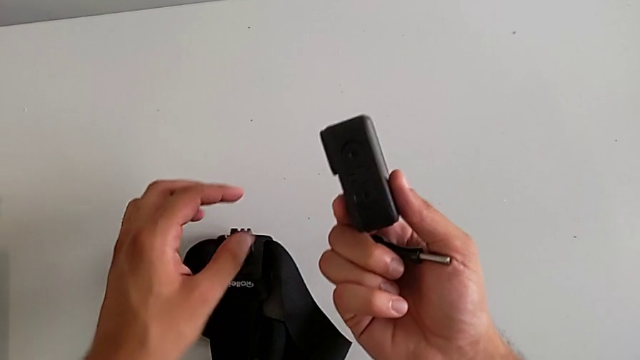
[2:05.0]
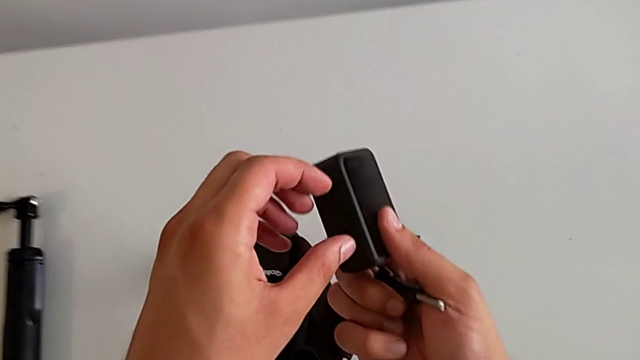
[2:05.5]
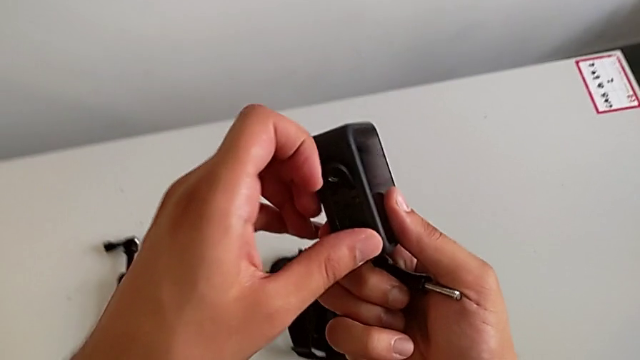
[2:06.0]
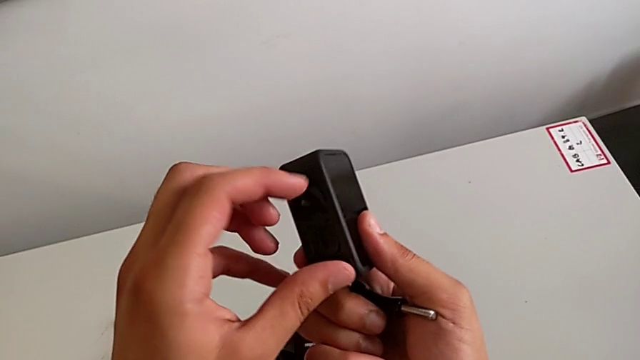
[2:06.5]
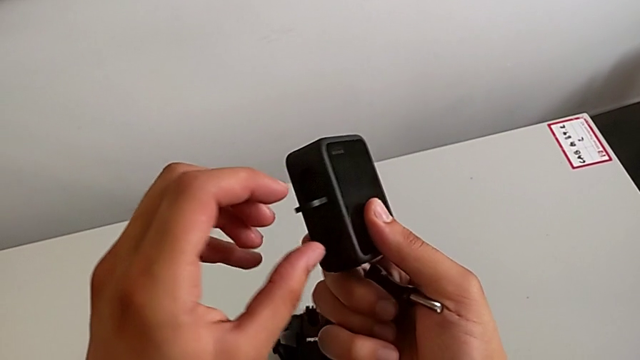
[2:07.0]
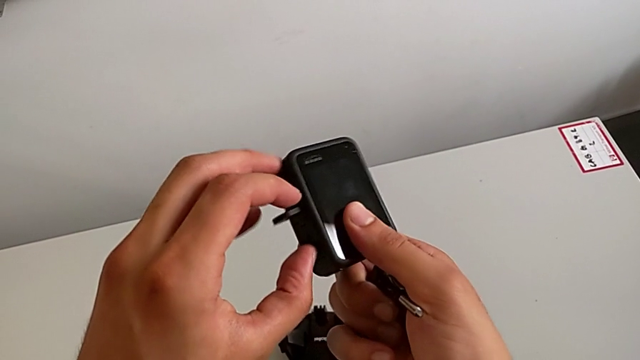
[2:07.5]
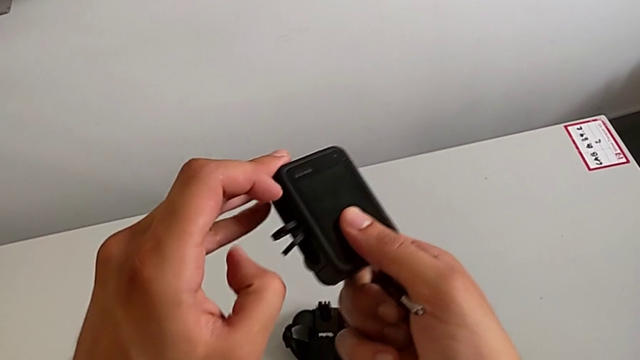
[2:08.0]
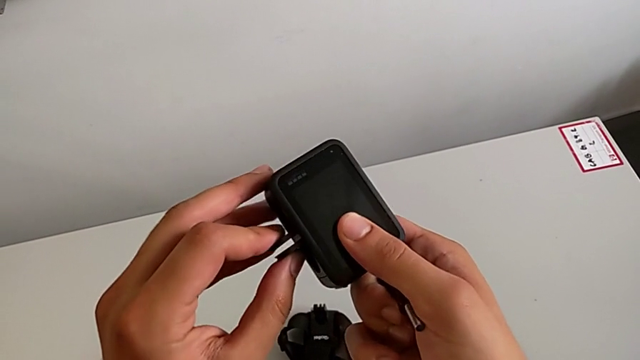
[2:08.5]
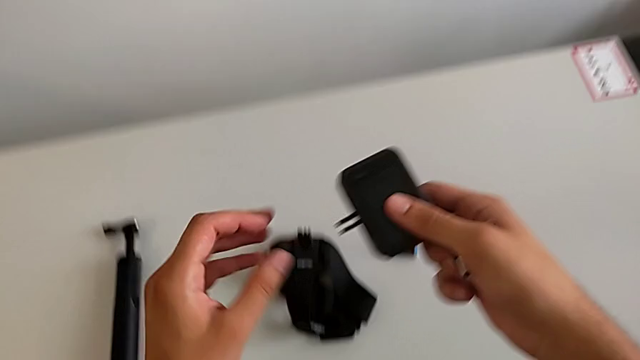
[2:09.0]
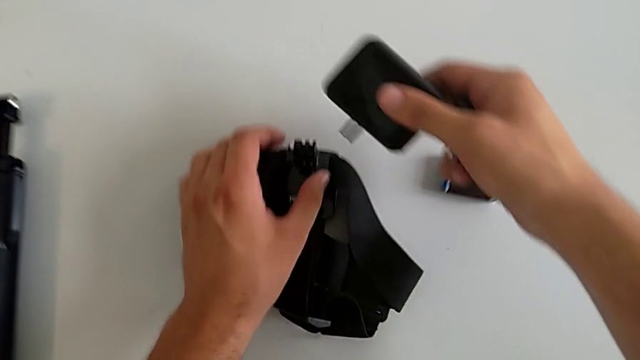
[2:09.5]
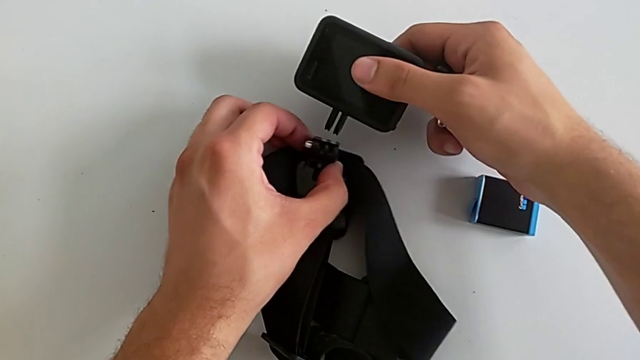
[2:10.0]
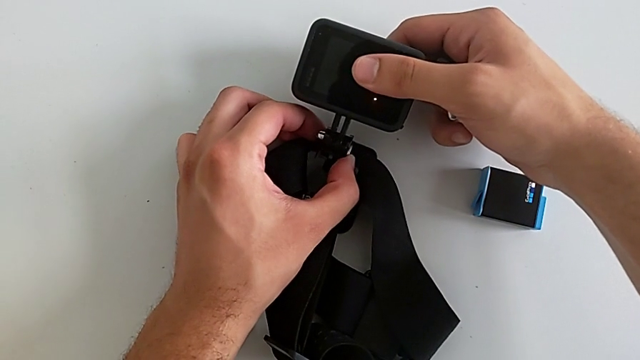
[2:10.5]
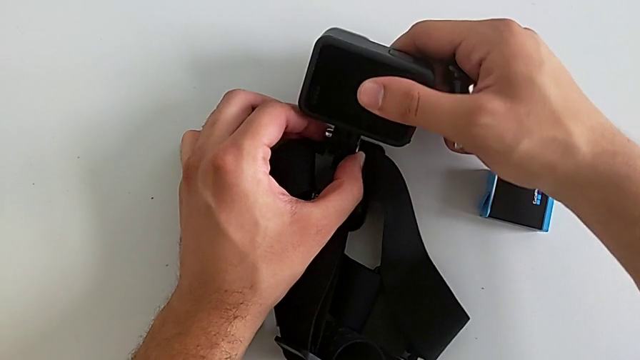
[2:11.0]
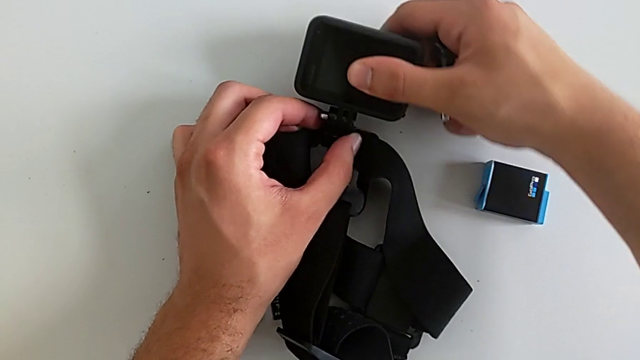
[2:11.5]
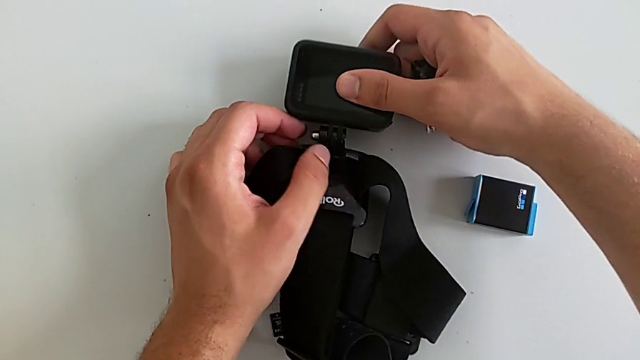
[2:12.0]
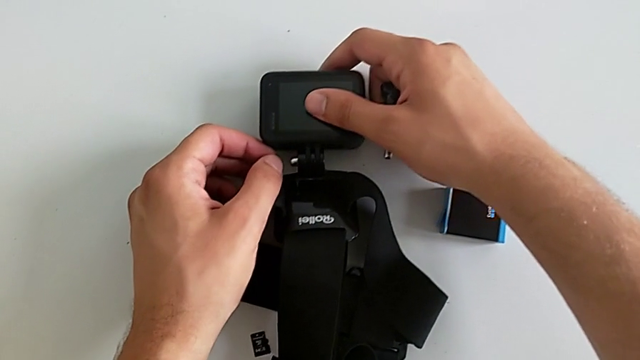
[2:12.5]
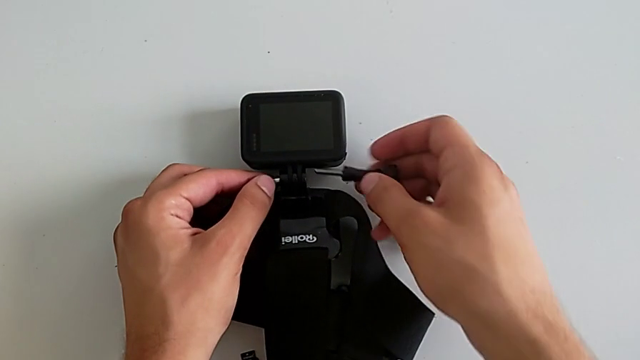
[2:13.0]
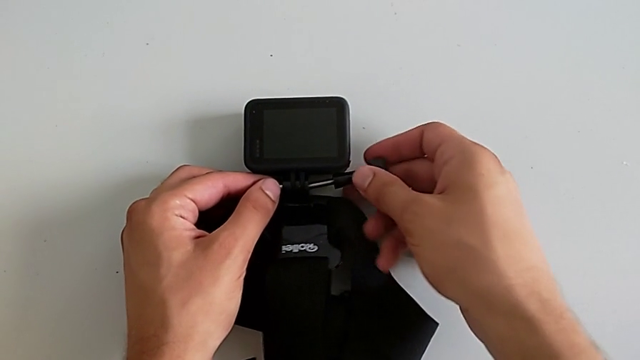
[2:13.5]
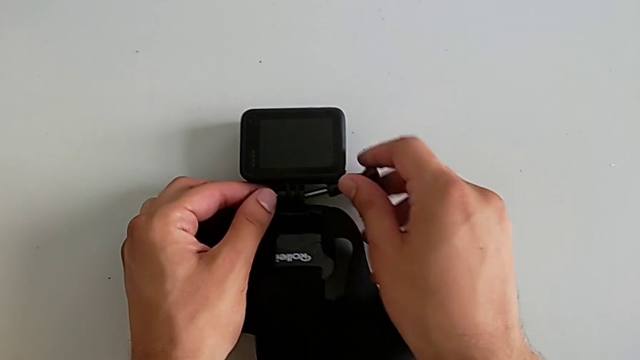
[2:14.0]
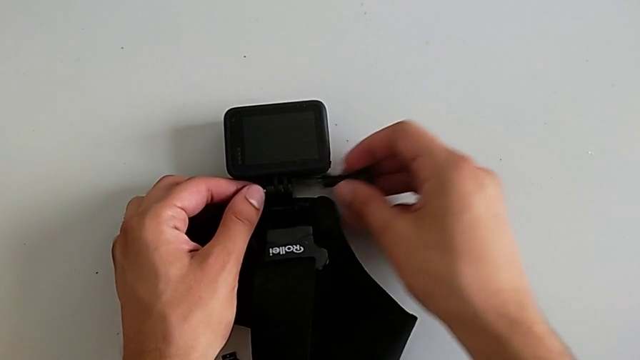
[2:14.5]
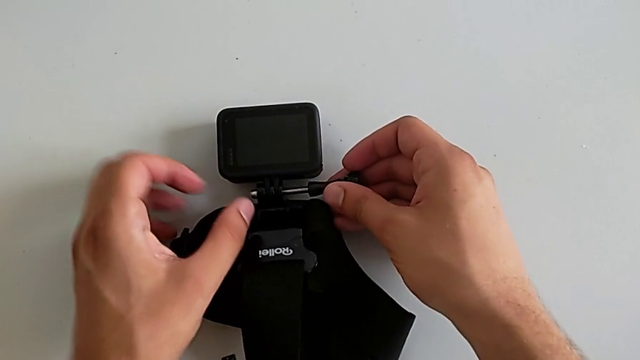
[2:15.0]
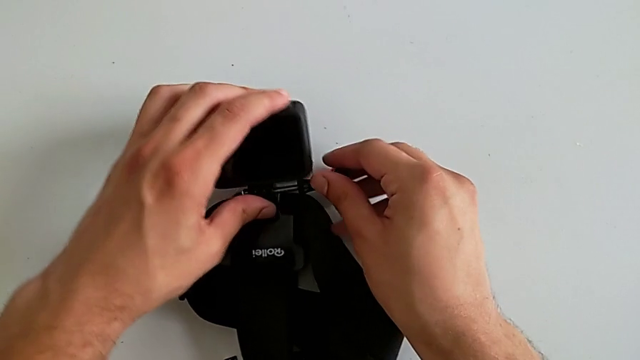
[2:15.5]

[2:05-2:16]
The camera wearer is mounting the strap onto the GoPro. They lift the GoPro, pull the mounting peg, grab the strap and insert the mounting peg twice.

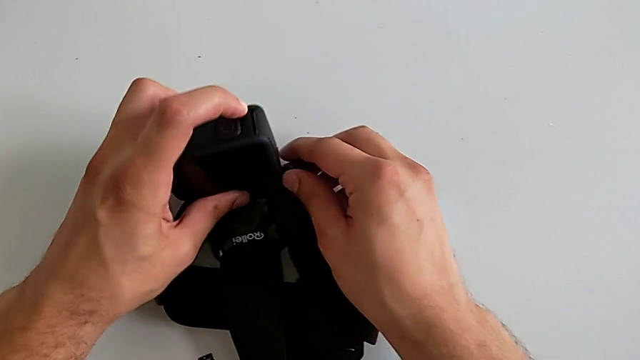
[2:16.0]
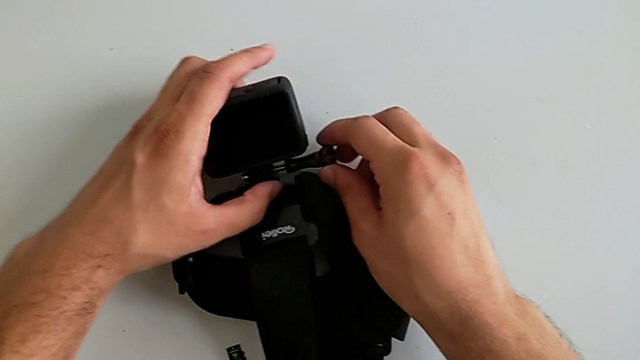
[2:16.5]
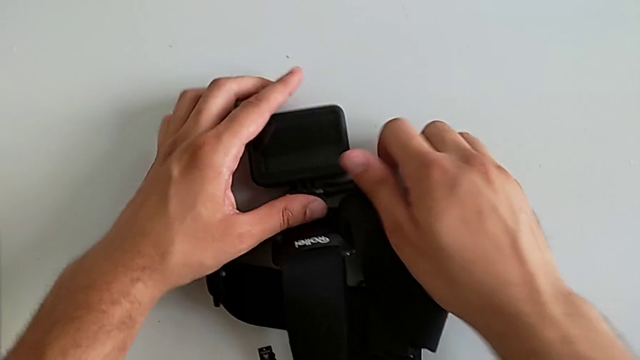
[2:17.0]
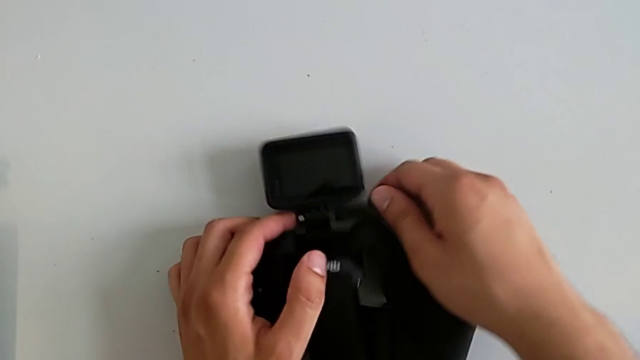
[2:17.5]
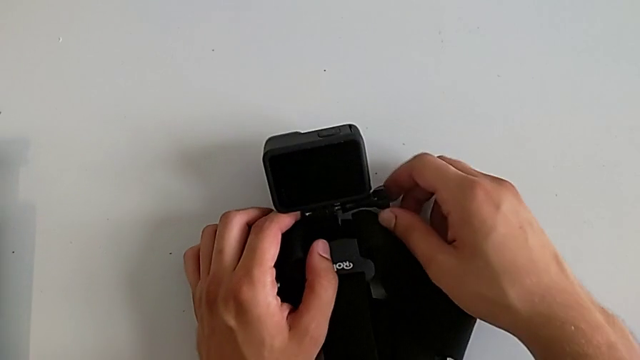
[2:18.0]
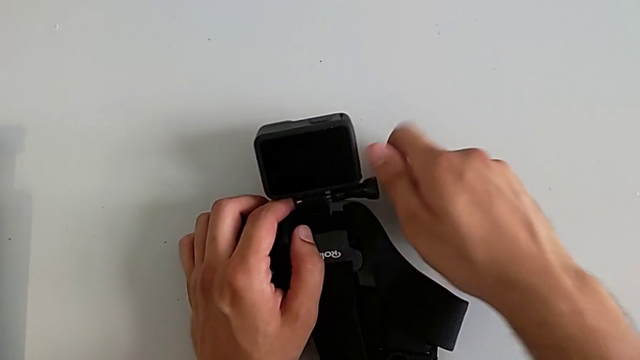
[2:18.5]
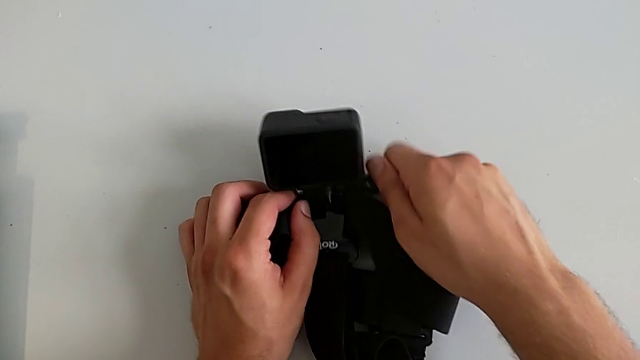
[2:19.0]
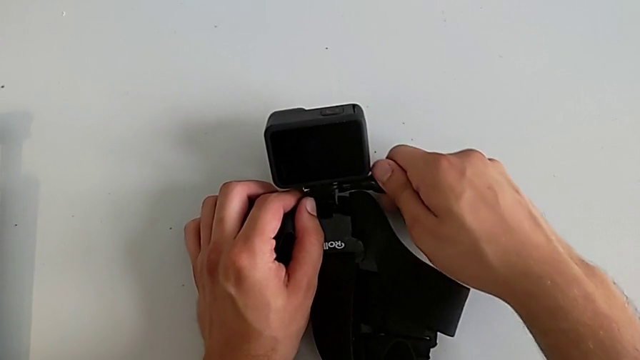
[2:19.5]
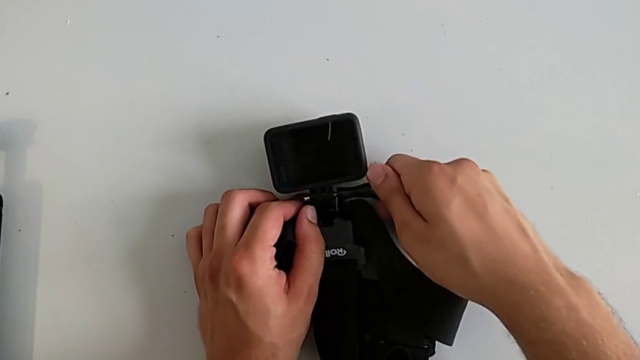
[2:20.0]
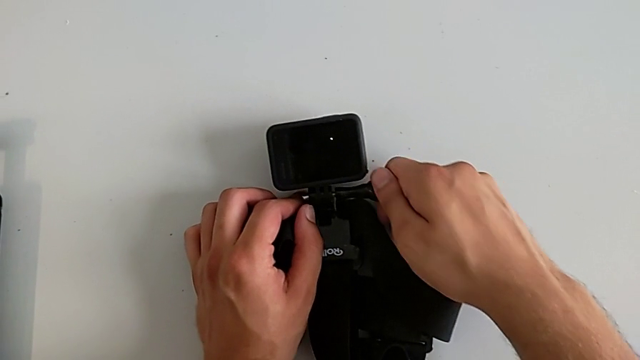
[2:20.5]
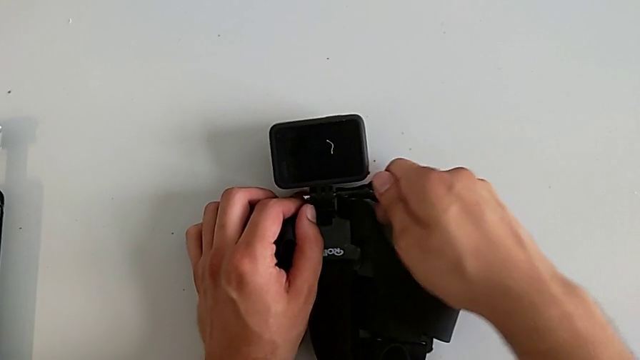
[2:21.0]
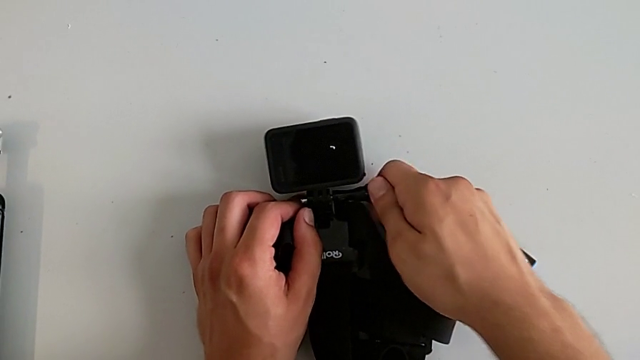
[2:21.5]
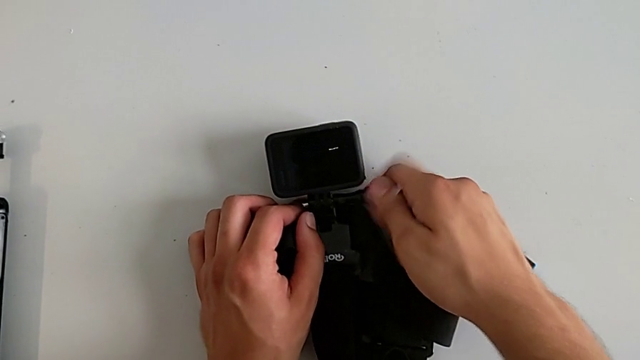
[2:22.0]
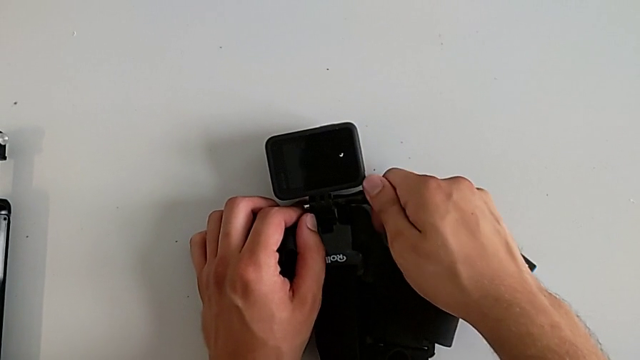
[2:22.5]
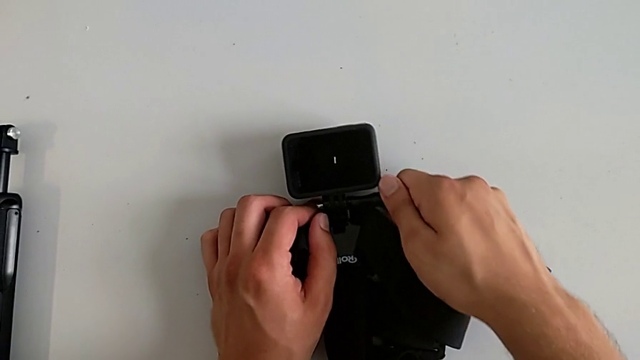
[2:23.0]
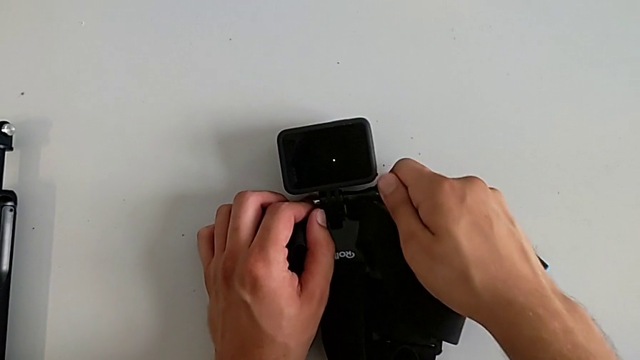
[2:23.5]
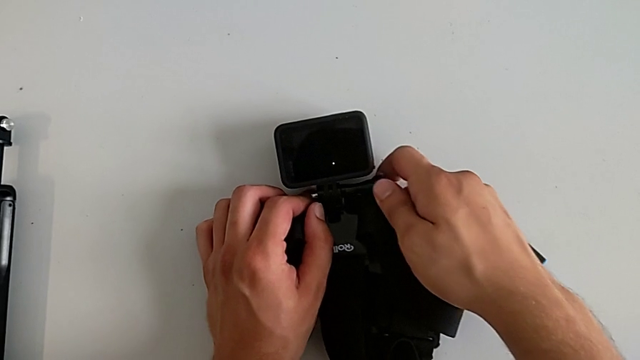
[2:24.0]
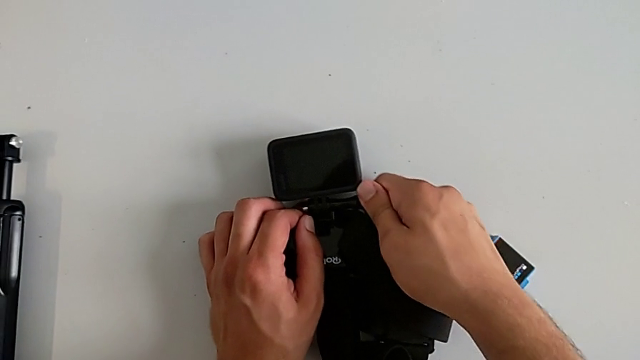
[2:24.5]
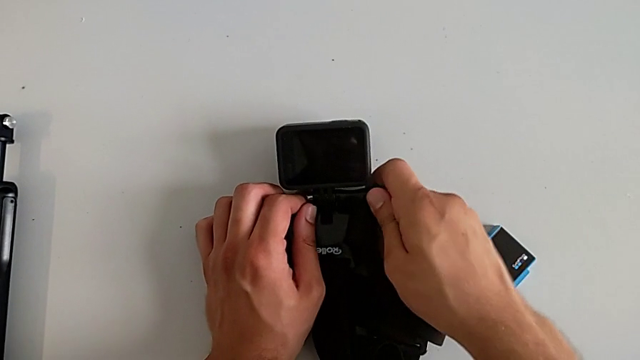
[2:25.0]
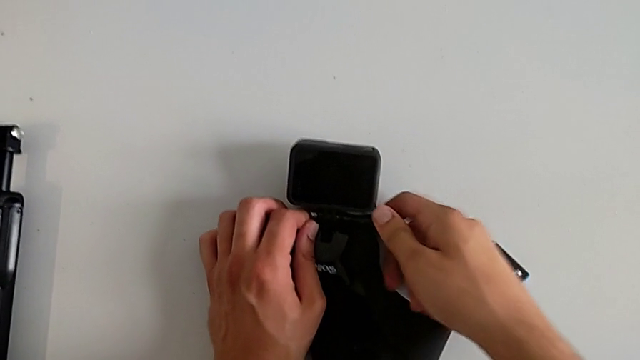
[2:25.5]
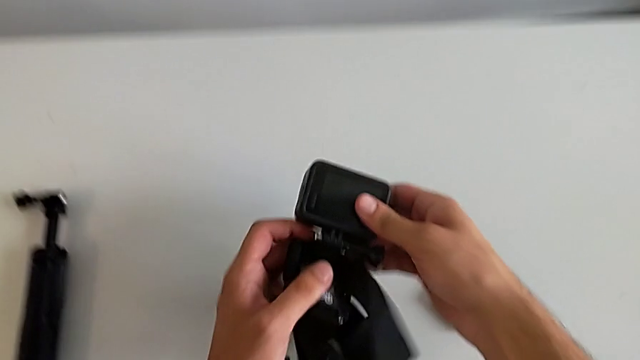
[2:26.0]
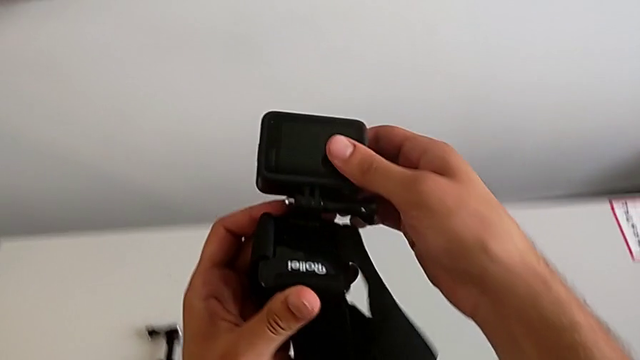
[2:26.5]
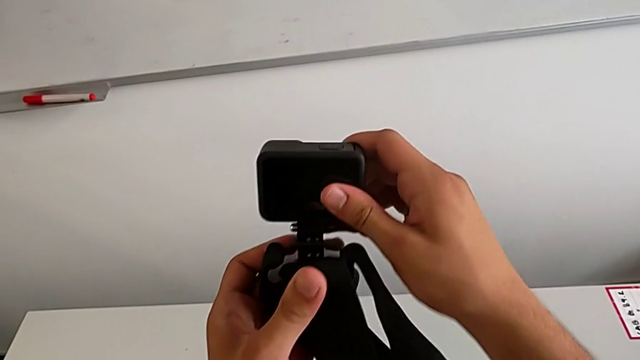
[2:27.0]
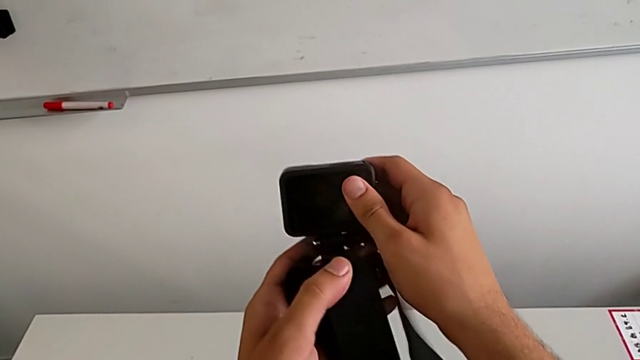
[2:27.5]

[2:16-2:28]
The camera wearer is mounting the strap onto the GoPro. They screw the mounting peg and lift the GoPro.
